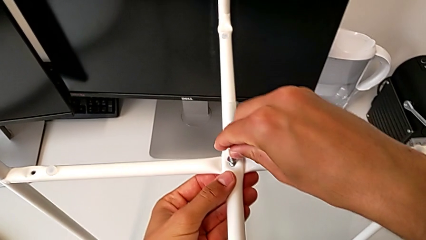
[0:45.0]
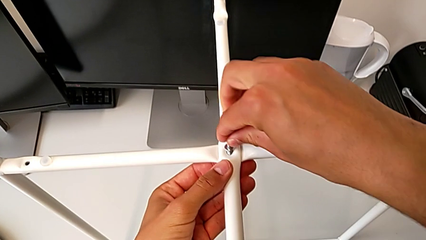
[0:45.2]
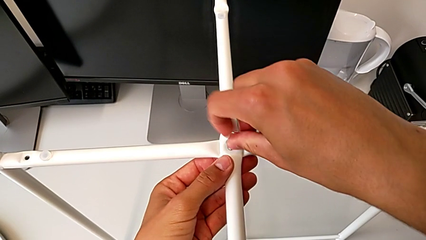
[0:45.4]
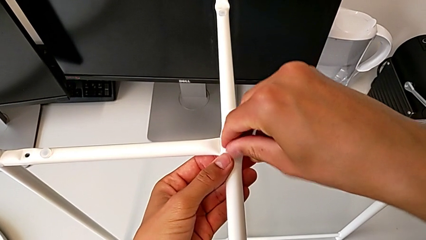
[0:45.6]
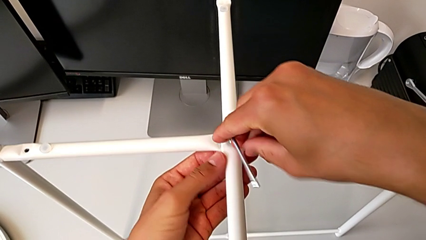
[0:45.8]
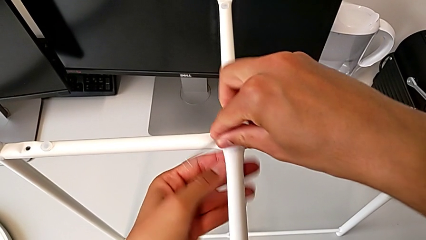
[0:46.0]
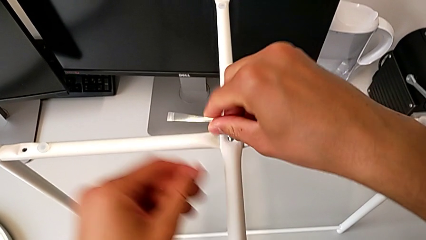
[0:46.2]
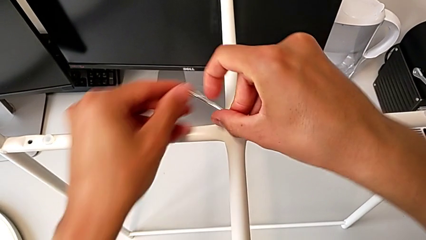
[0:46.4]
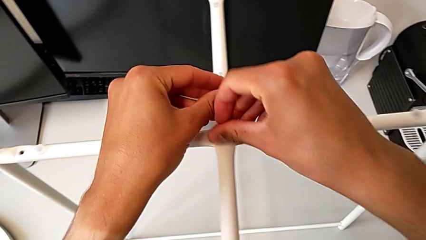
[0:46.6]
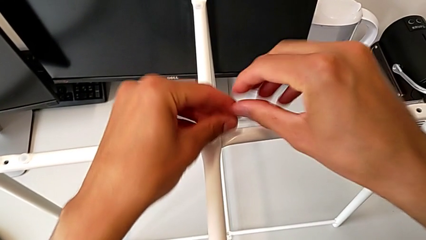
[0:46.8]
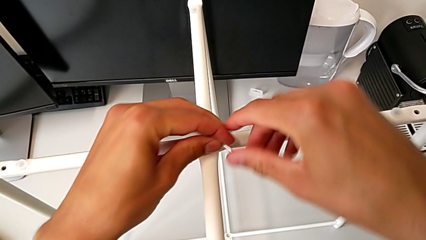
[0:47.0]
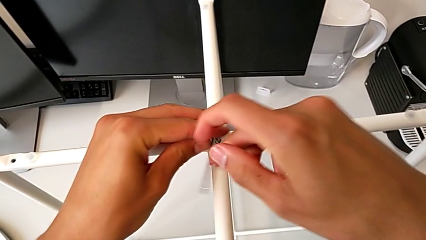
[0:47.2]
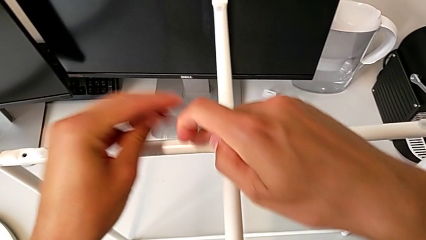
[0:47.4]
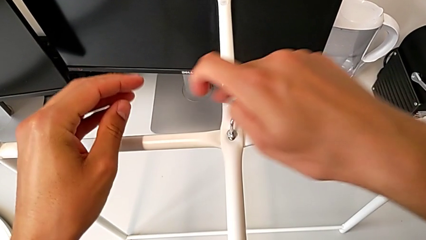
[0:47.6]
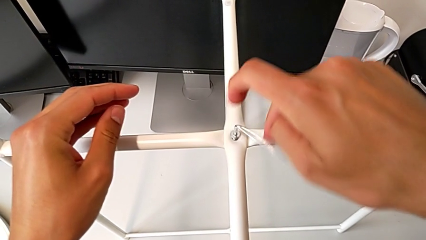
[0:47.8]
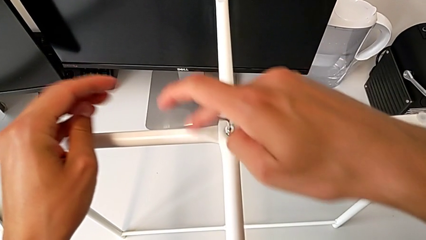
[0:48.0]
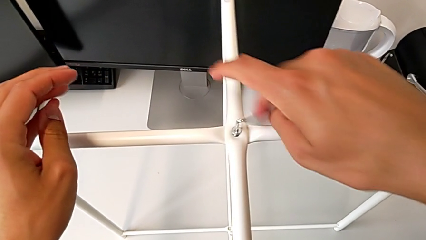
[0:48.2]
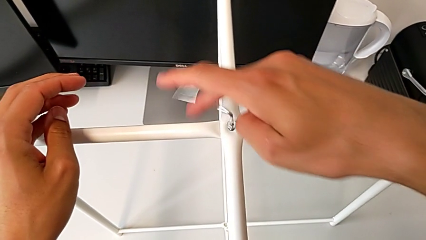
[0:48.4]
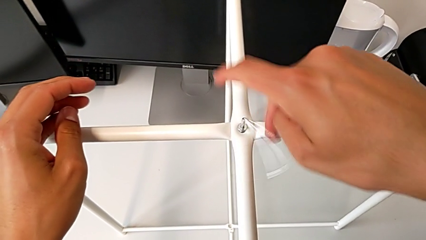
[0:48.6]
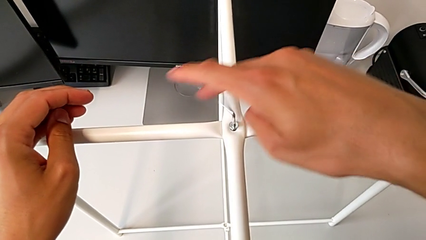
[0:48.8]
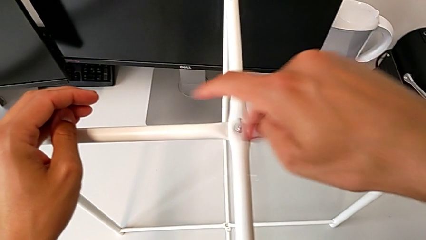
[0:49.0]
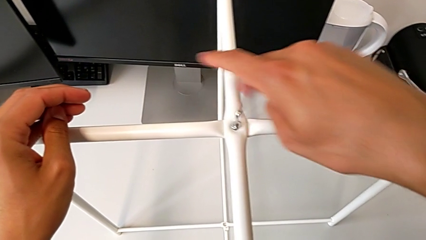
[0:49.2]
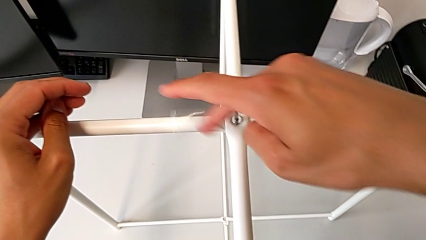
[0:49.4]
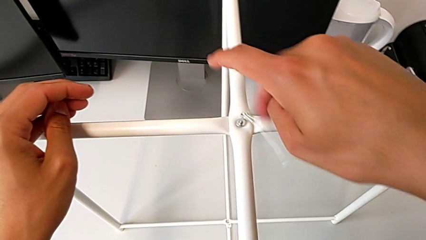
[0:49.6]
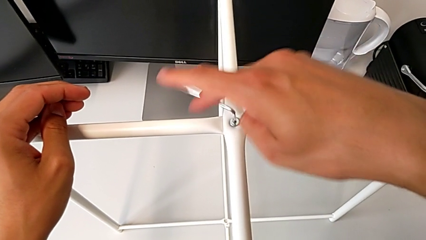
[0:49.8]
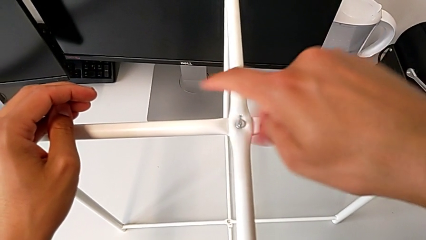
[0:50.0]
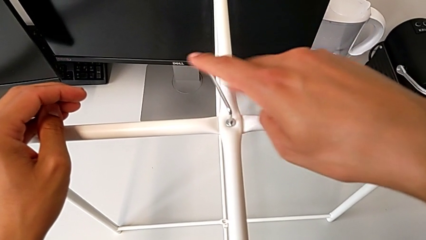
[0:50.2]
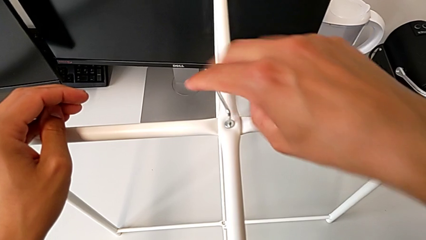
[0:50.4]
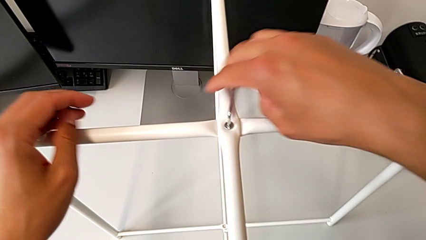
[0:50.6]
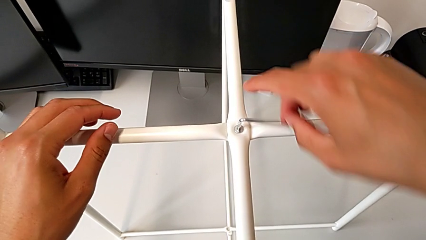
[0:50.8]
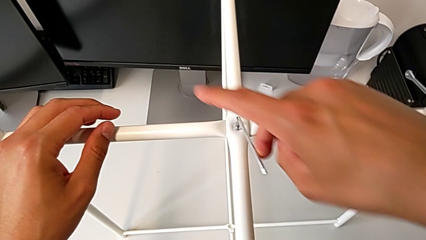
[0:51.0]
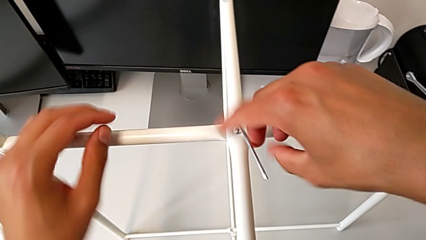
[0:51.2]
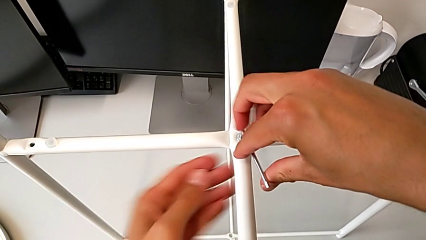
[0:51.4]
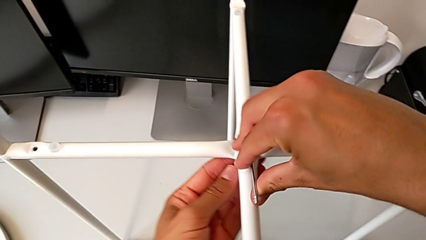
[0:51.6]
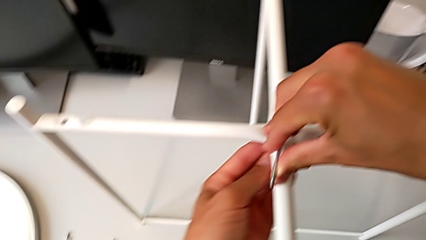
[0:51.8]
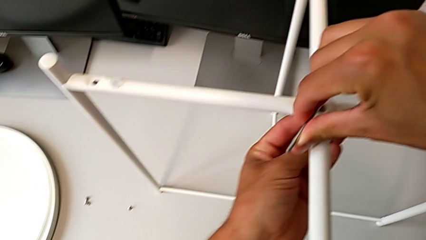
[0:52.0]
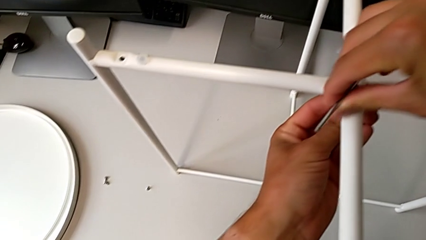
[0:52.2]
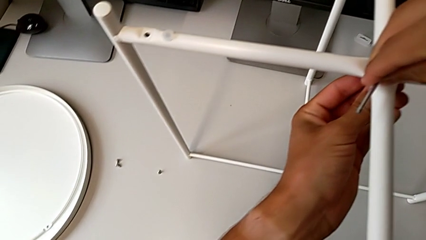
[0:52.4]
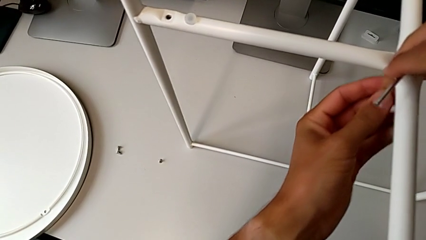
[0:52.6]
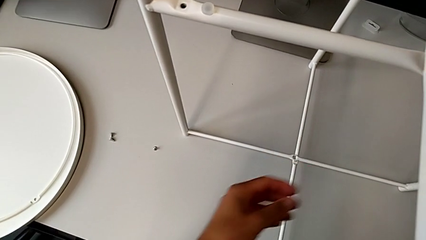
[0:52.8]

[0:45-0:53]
The camera wearer is assembling the top screw. They screw the hex socket head twice and withdraw the Allen wrench.

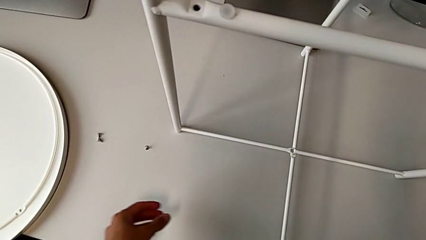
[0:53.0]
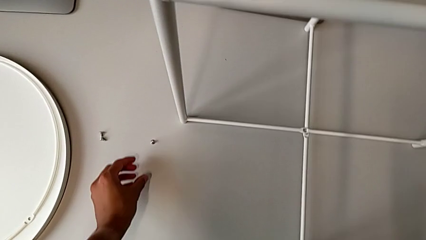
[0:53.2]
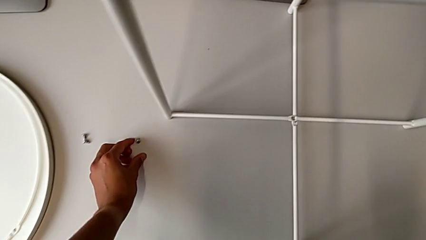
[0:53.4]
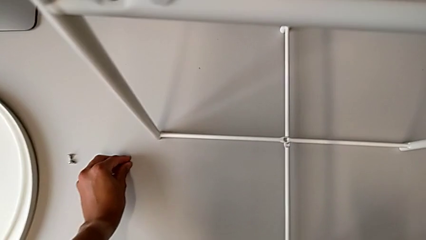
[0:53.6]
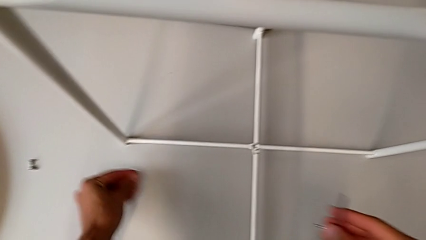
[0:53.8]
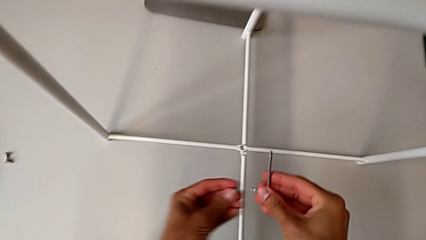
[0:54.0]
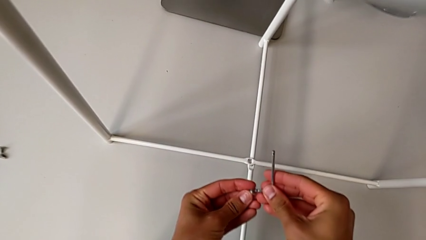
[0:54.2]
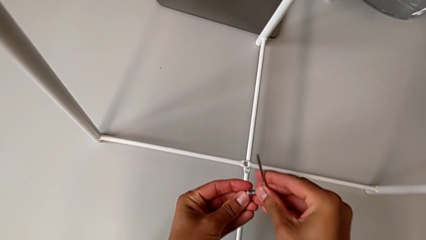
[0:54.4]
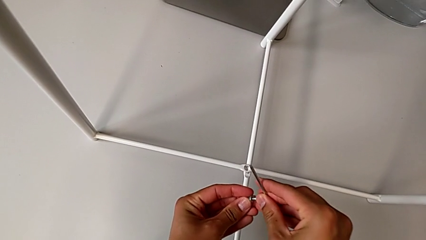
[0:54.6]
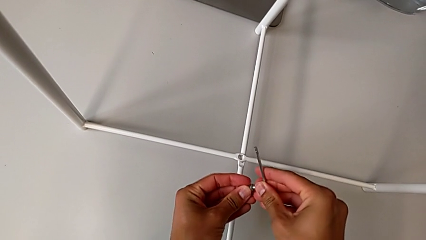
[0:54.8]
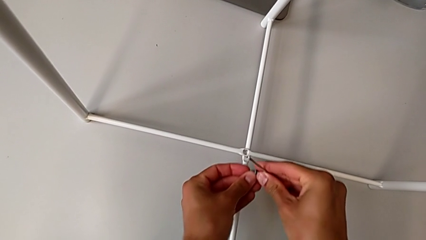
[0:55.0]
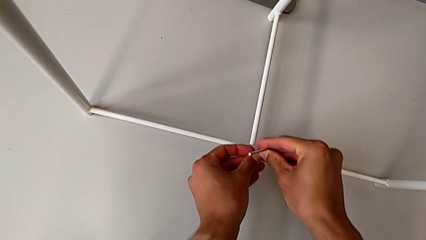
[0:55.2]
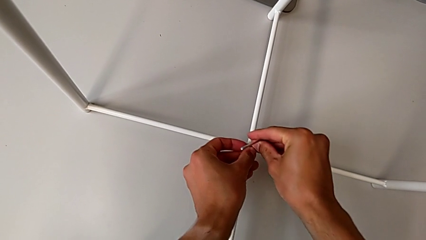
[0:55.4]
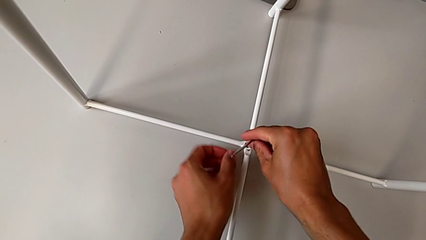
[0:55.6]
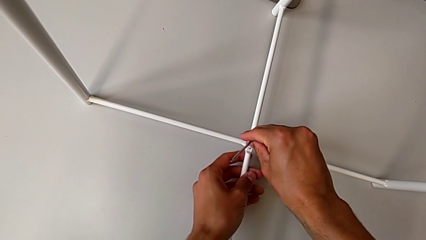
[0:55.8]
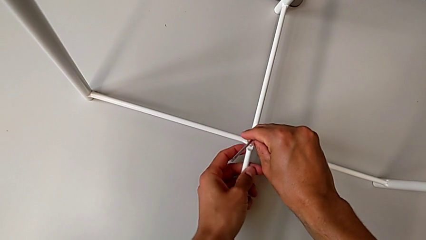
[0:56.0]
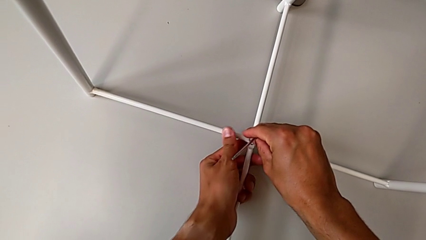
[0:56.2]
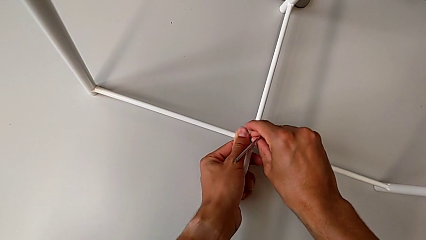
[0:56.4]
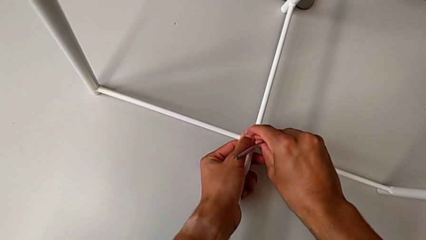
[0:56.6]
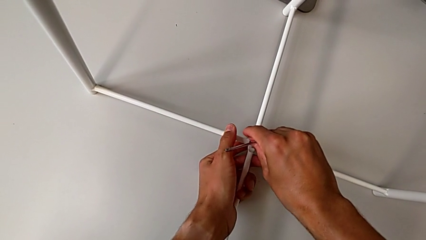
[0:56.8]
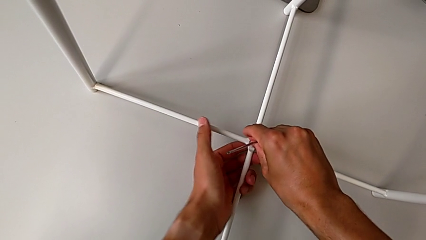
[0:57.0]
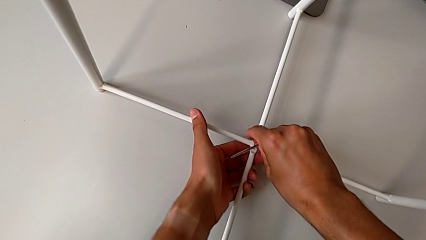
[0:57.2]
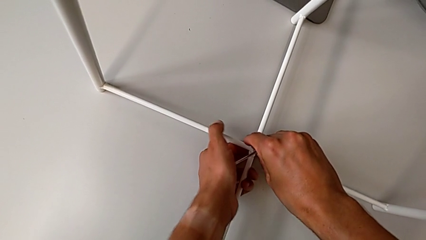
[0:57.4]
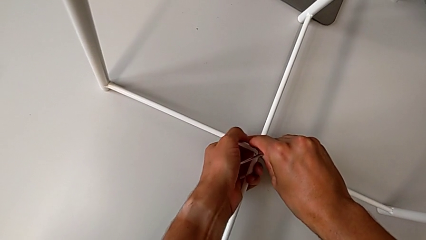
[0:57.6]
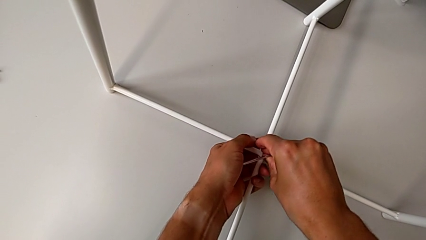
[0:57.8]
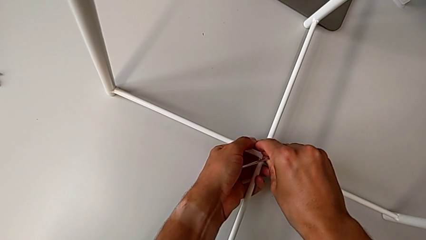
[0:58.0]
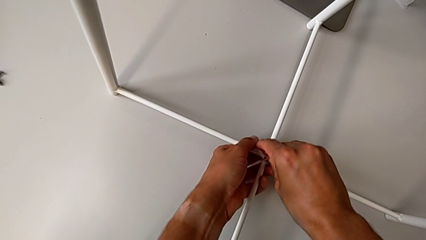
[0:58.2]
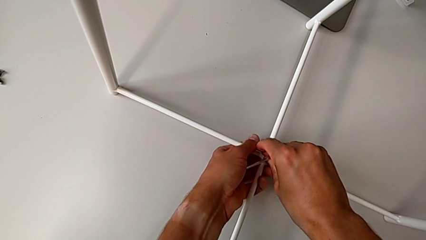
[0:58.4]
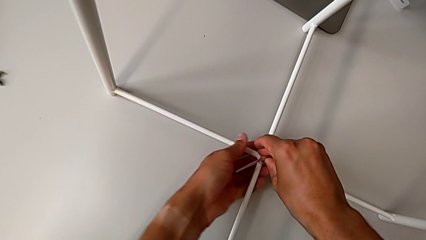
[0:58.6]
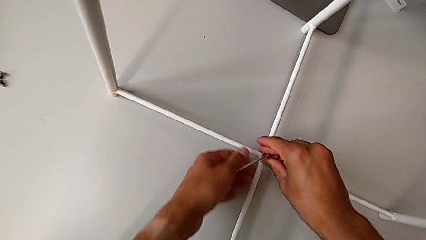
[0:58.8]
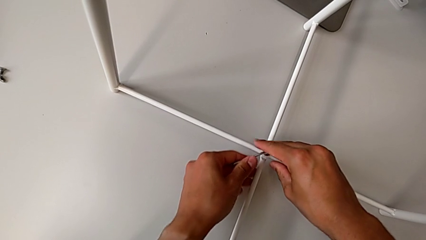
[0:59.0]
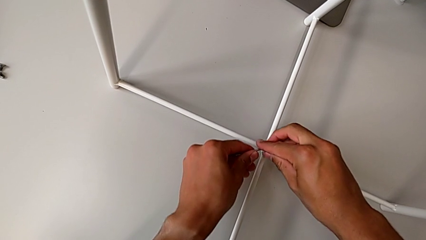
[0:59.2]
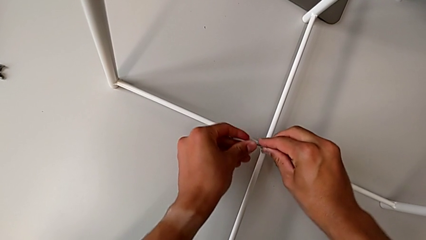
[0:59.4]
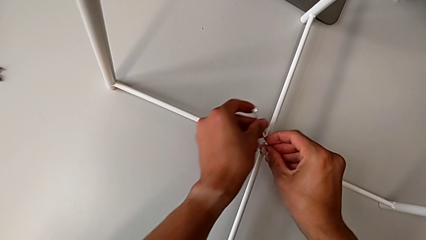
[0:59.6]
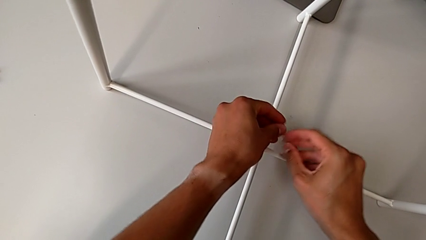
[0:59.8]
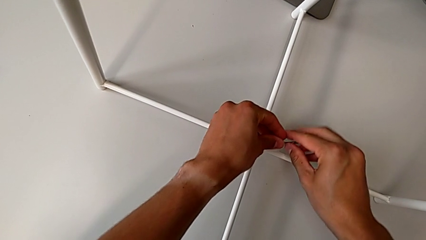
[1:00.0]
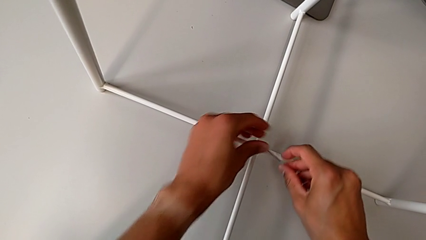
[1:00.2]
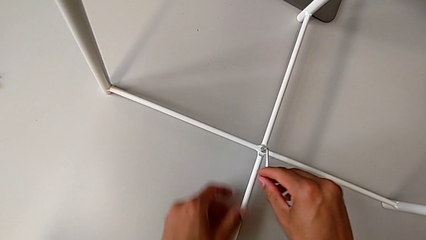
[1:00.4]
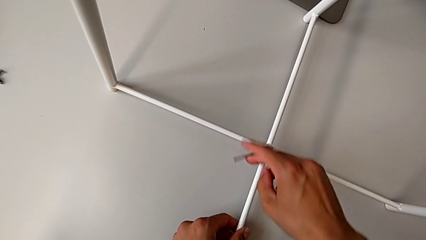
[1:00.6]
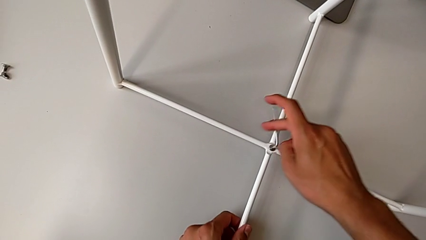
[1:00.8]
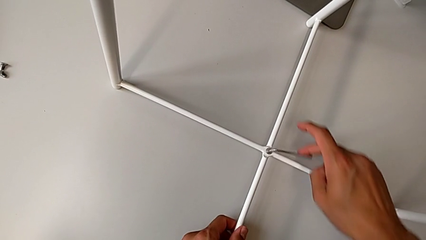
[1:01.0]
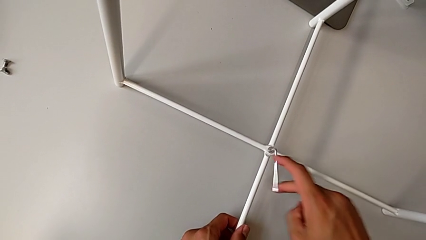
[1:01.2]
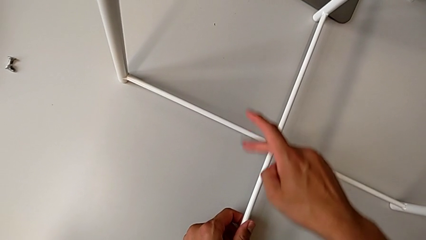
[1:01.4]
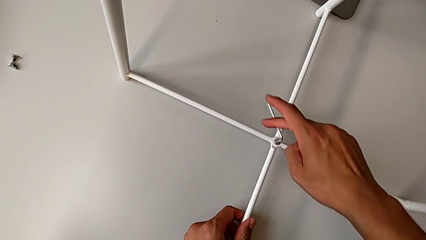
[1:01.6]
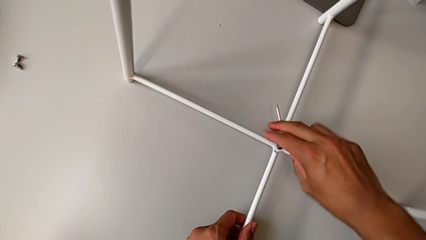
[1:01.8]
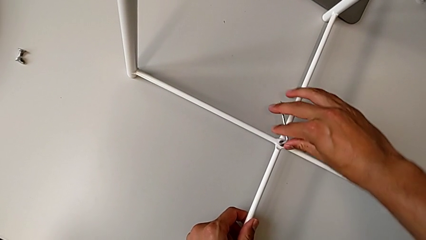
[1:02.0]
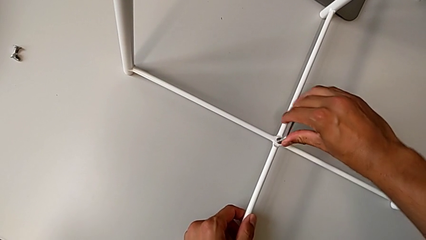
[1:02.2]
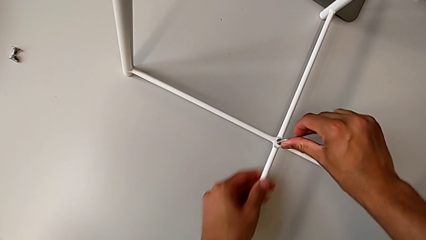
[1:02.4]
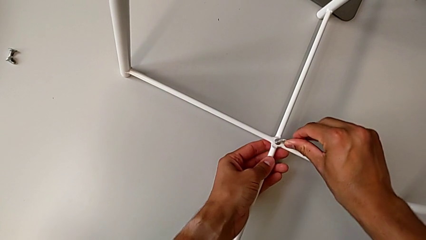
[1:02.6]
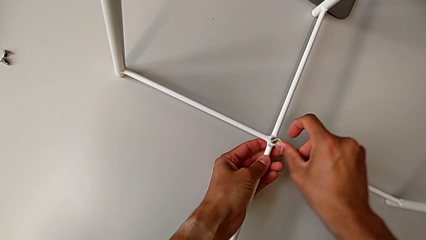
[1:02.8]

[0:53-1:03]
The camera wearer is assembling the bottom screw. They grab the hex socket head, insert the Allen wrench, insert the hex socket head and screw it.
